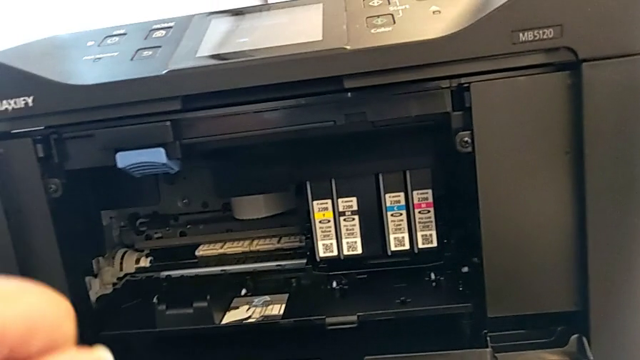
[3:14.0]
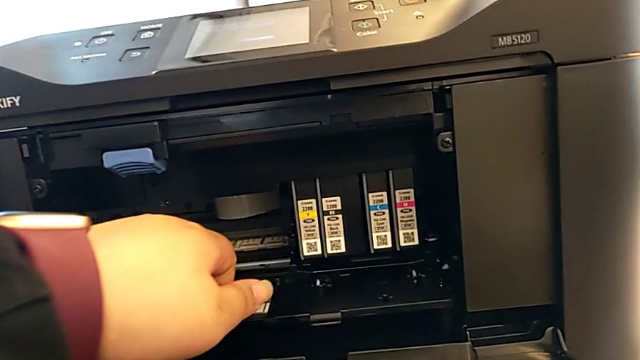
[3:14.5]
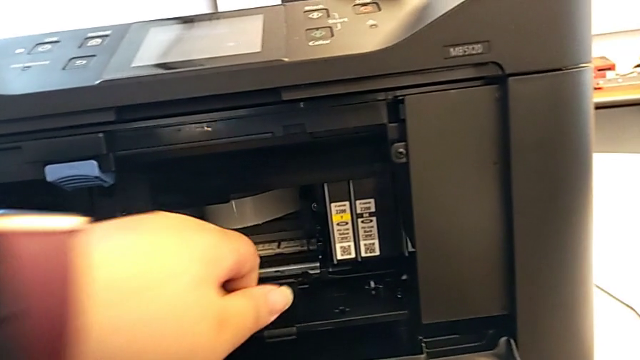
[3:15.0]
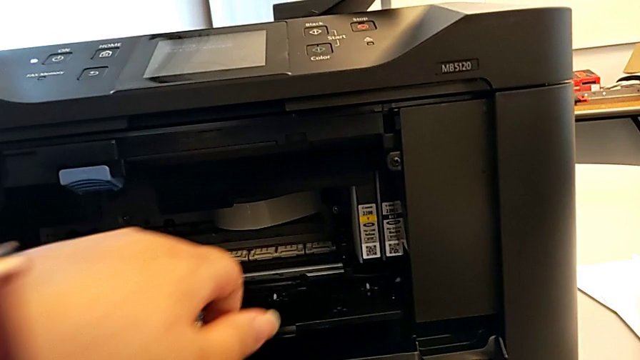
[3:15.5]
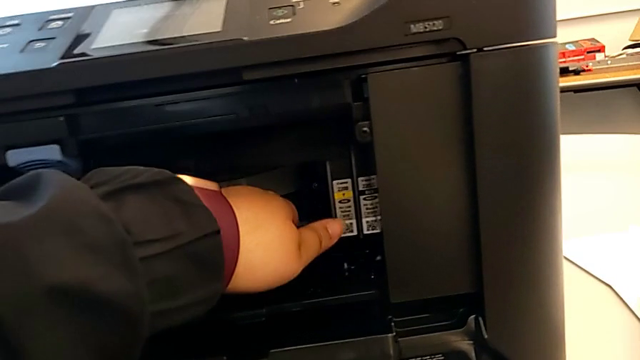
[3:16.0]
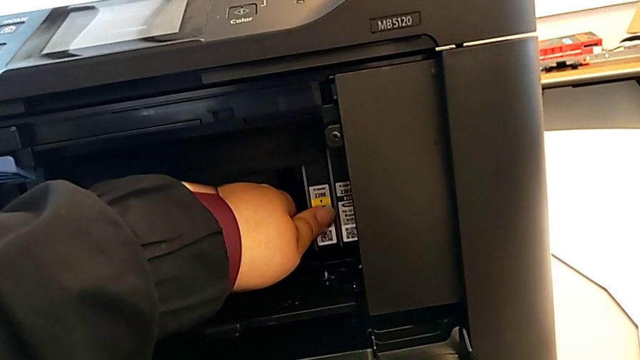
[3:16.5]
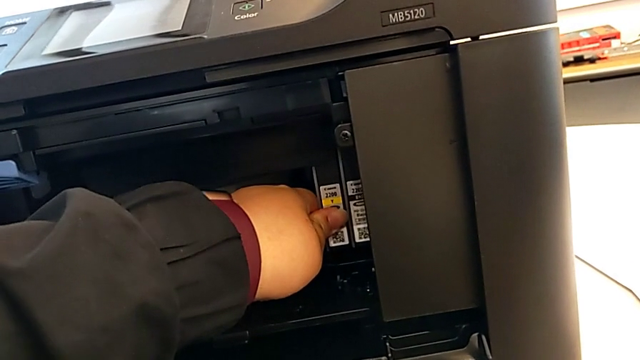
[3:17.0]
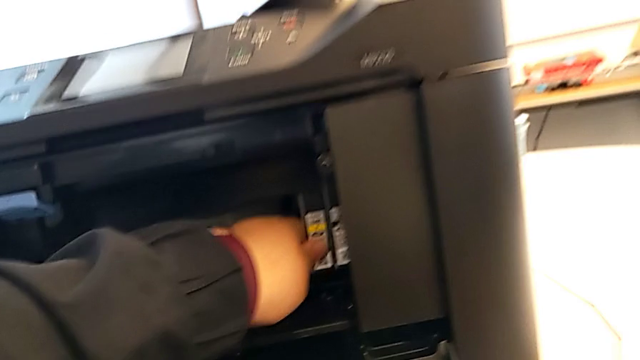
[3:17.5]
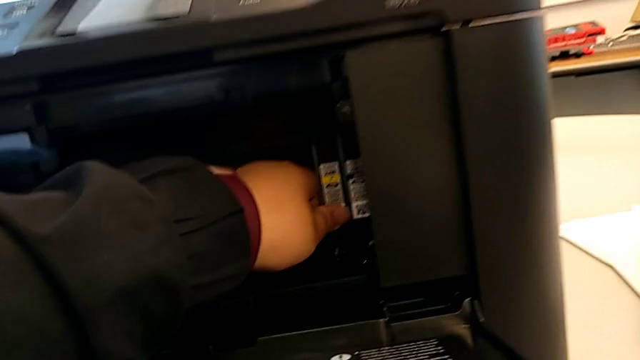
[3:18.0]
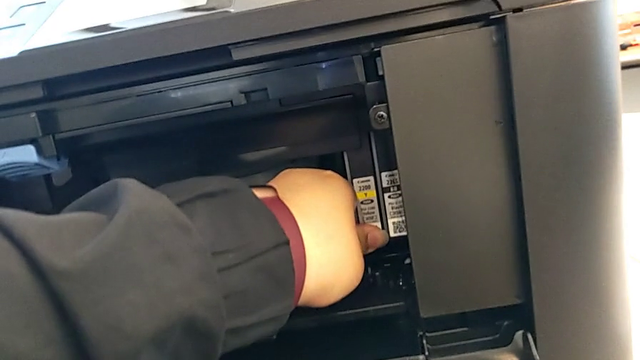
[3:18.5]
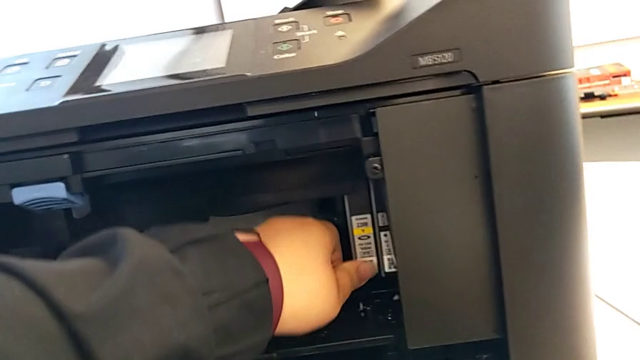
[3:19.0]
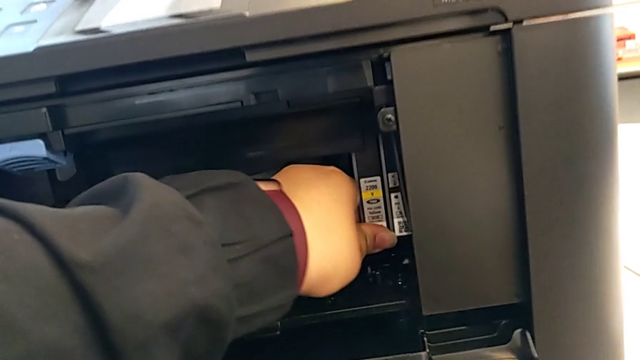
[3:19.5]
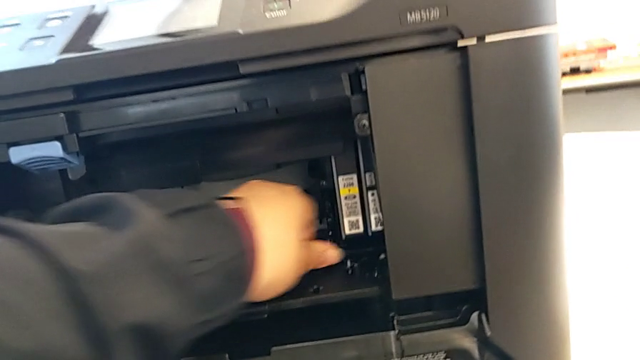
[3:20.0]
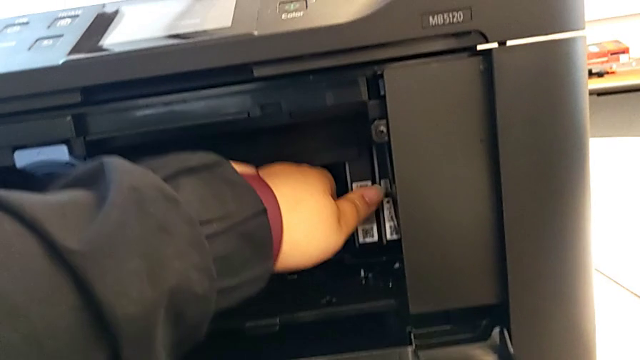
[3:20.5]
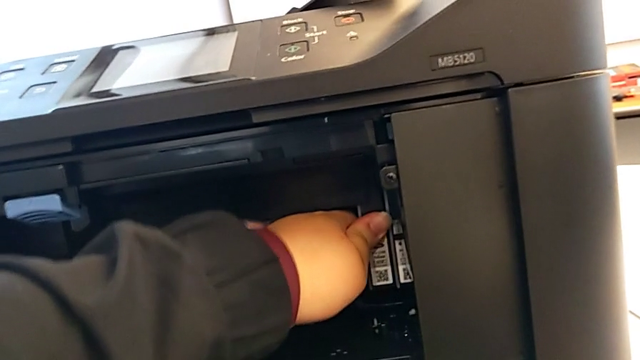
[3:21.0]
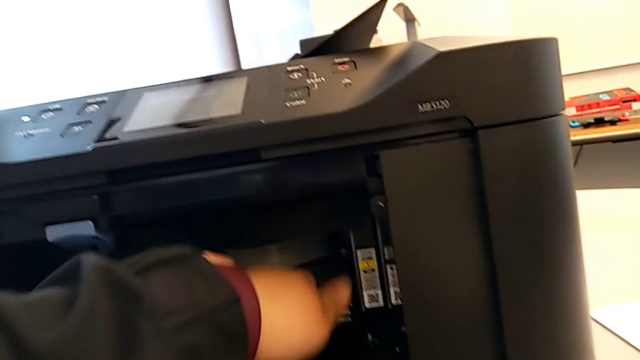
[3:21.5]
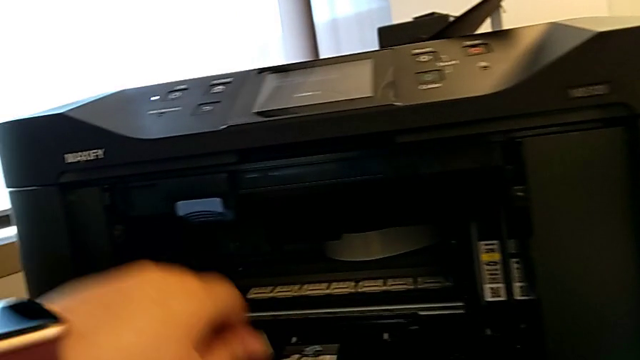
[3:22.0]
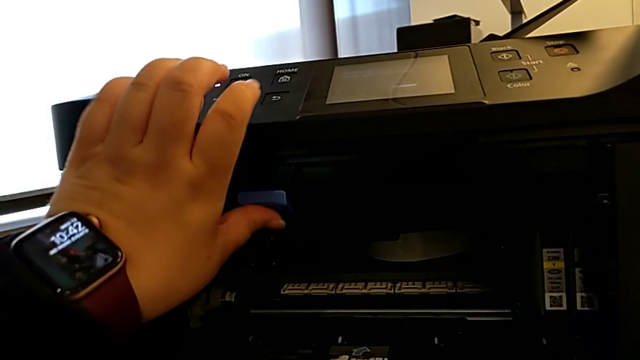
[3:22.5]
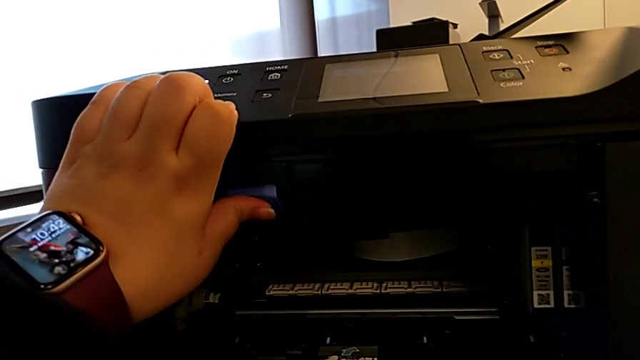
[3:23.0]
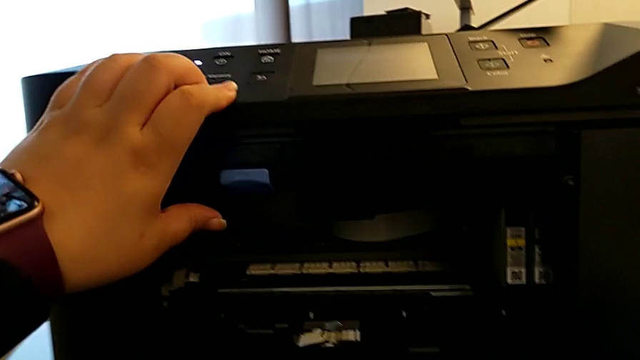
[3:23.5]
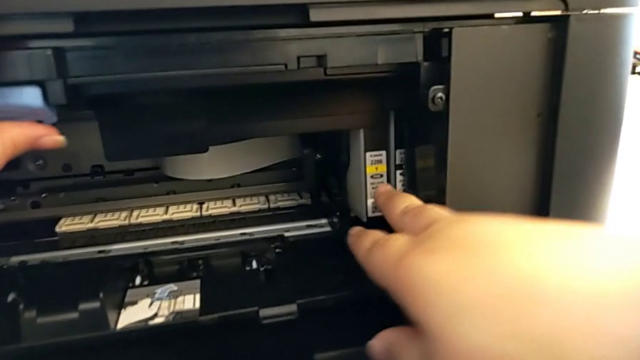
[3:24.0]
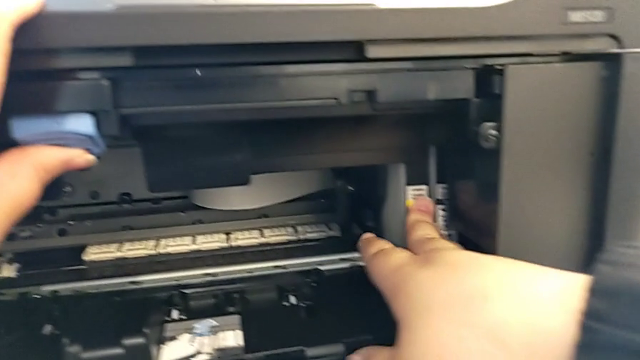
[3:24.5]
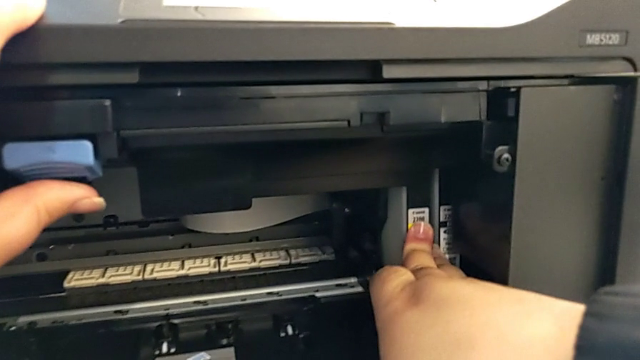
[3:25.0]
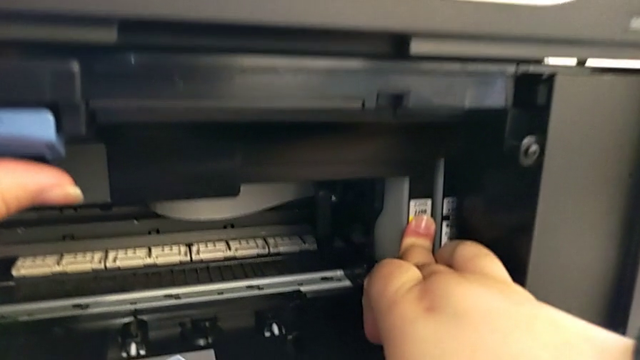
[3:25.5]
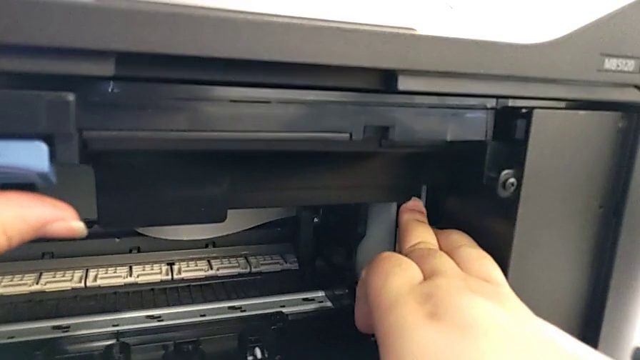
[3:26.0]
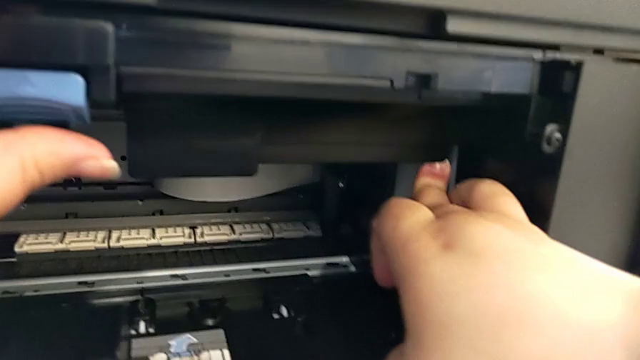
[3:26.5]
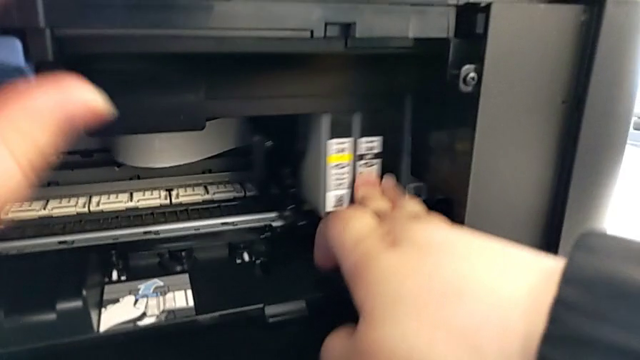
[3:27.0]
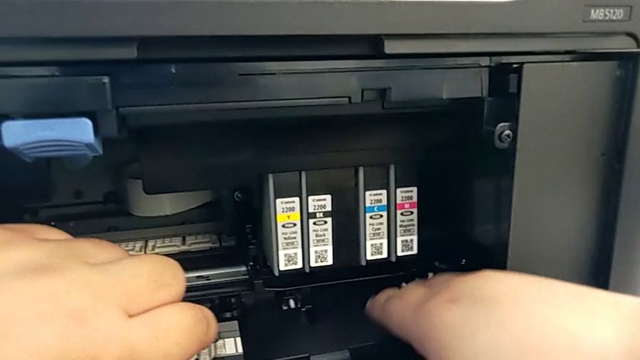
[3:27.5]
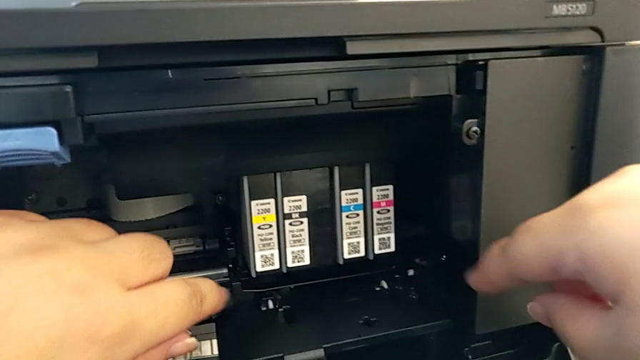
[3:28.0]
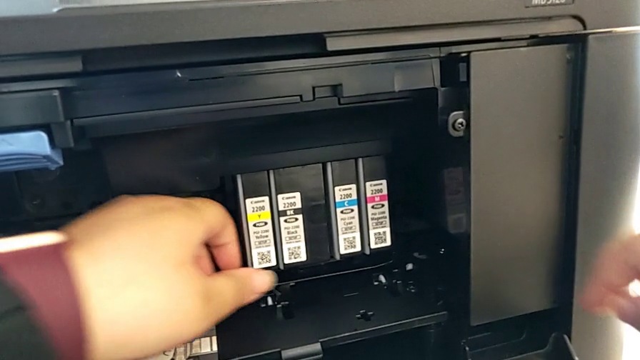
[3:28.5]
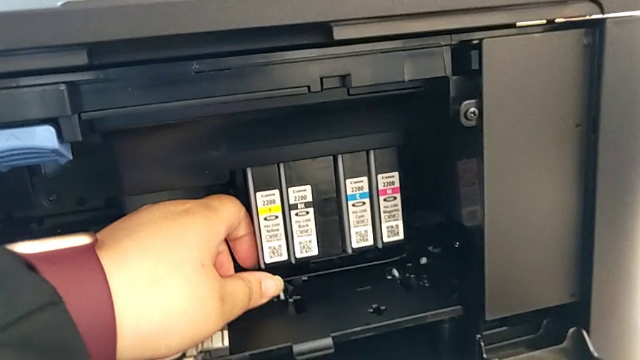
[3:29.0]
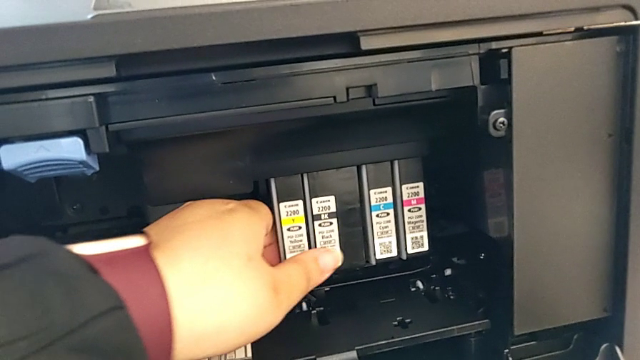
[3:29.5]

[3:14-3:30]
The camera wearer is removing the copied paper from the printer and opening the ink cartridge. They push the ink cartridge and press it.

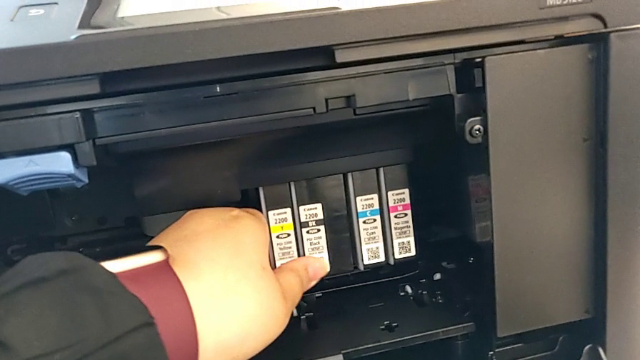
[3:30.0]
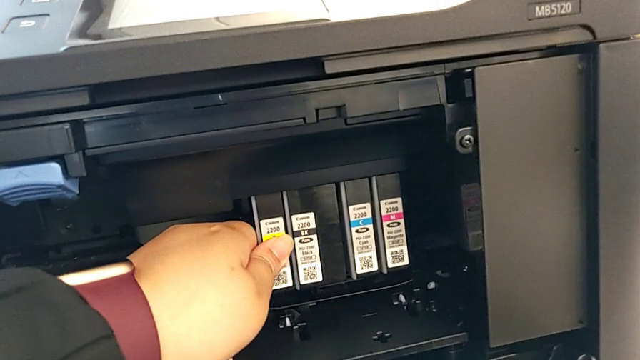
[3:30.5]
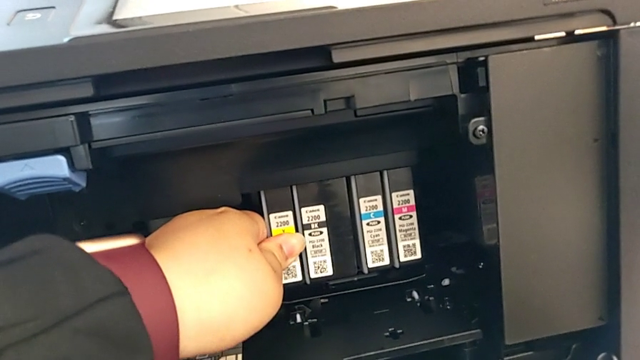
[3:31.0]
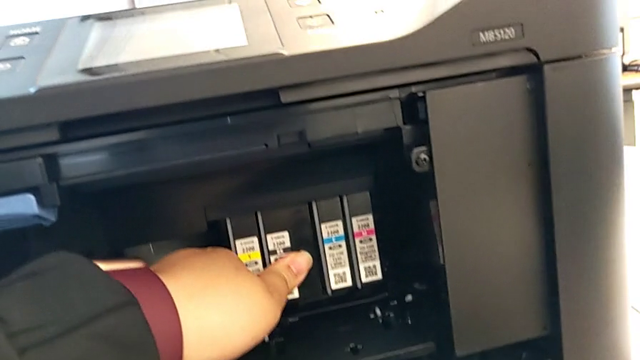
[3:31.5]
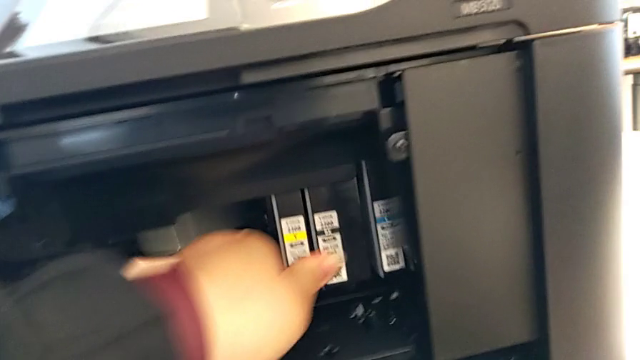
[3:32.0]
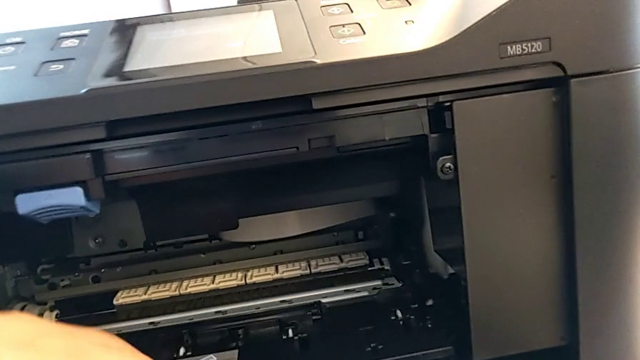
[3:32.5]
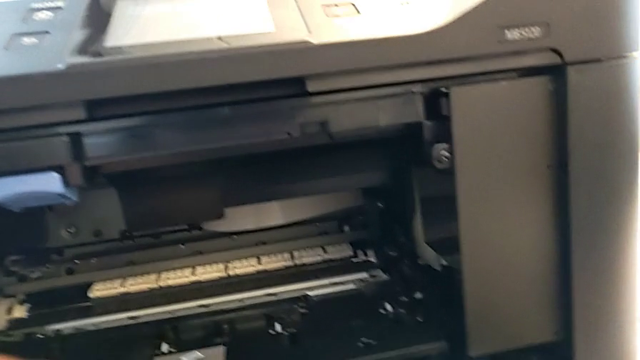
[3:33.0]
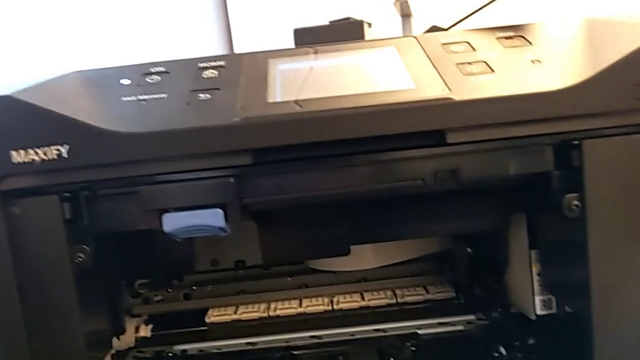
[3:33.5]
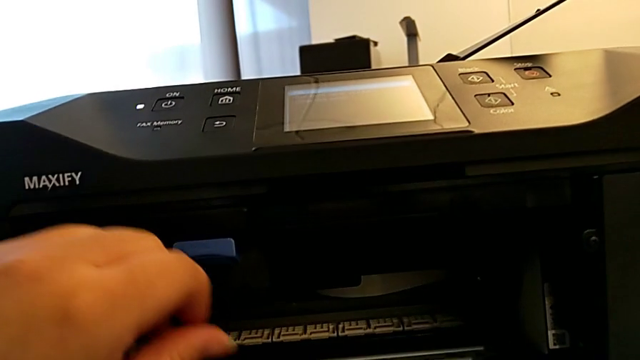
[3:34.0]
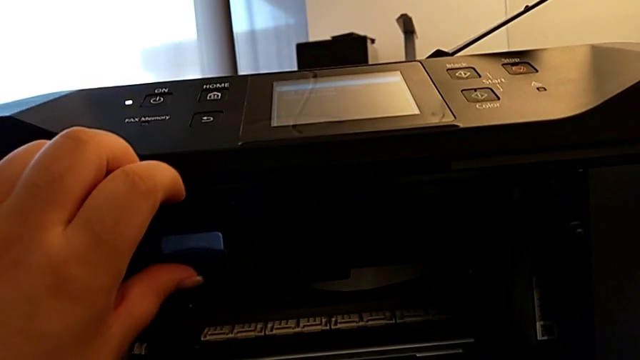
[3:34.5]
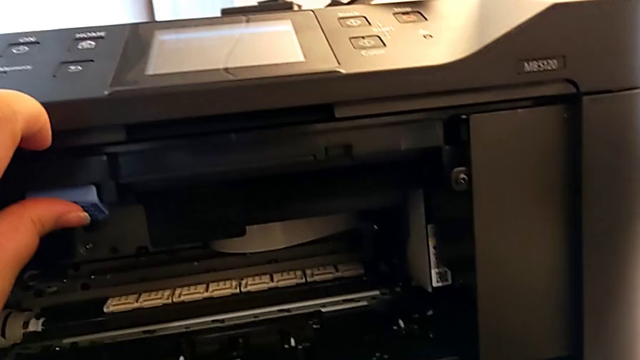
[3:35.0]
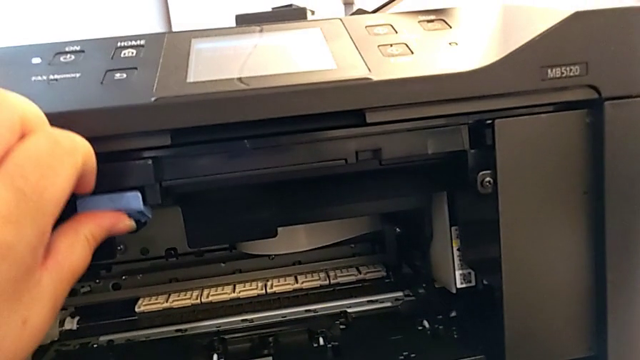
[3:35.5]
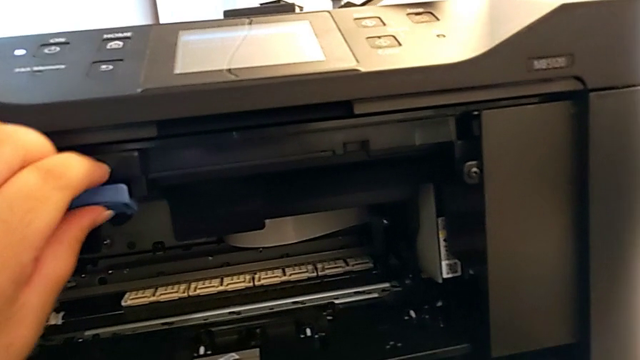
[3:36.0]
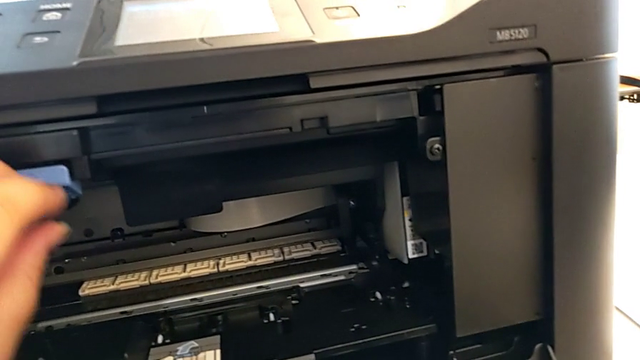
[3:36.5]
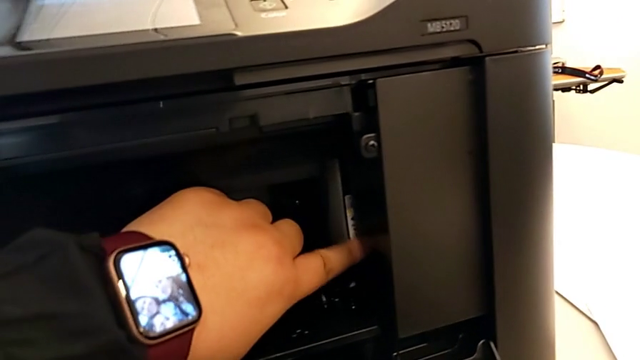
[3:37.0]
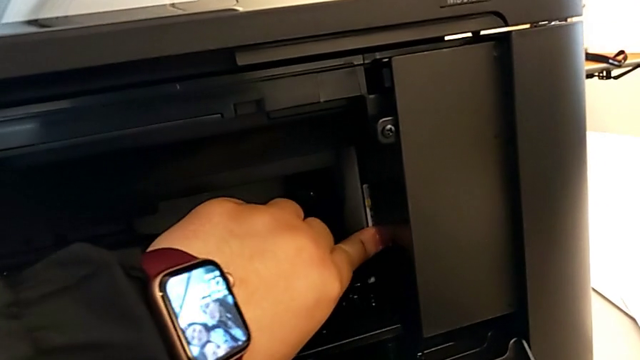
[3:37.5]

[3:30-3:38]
The camera wearer is closing the ink cartridge in the printer. They push the ink cartridge and begin to grab the printer.
